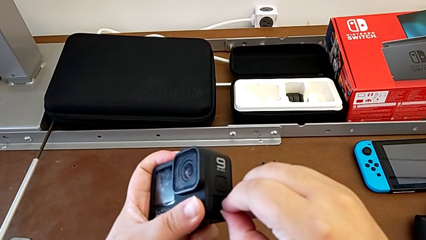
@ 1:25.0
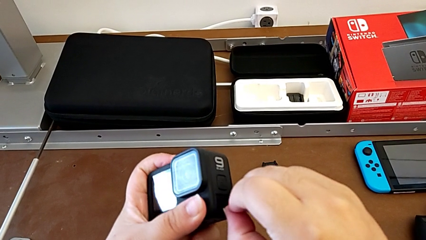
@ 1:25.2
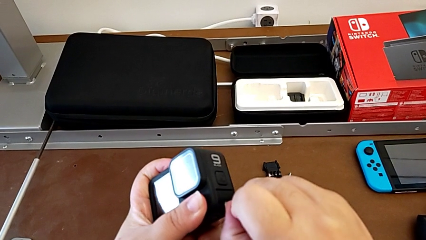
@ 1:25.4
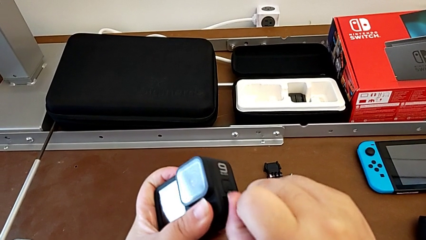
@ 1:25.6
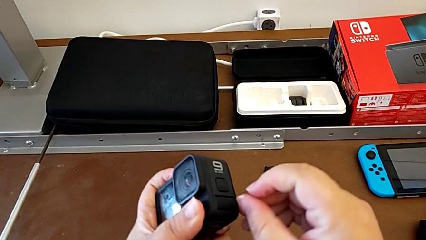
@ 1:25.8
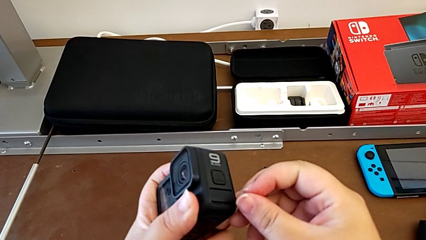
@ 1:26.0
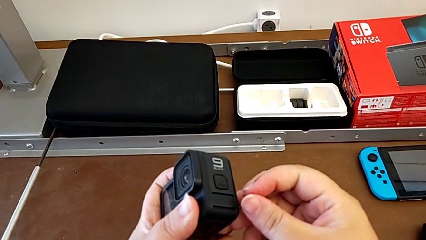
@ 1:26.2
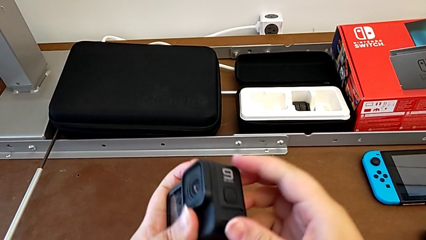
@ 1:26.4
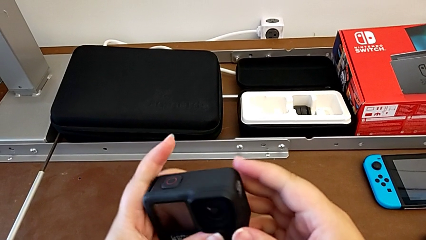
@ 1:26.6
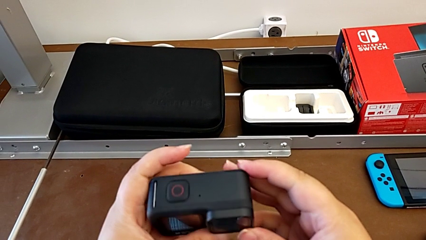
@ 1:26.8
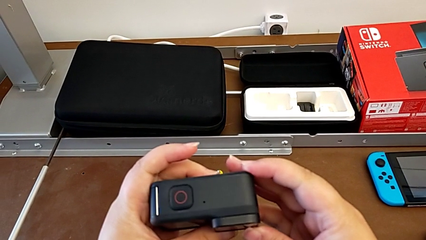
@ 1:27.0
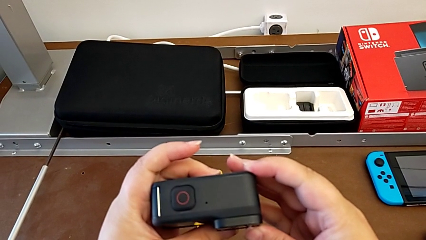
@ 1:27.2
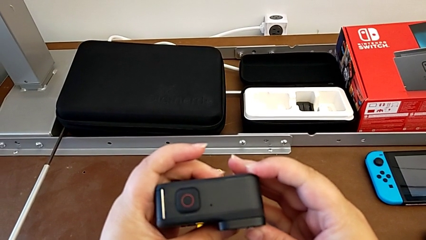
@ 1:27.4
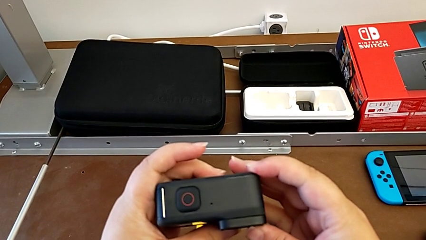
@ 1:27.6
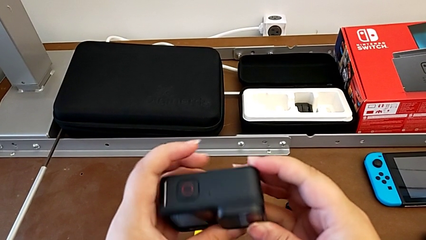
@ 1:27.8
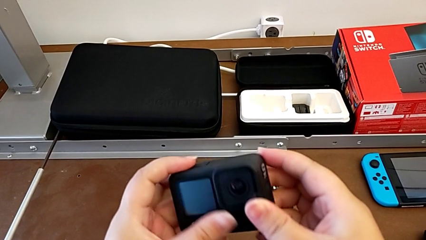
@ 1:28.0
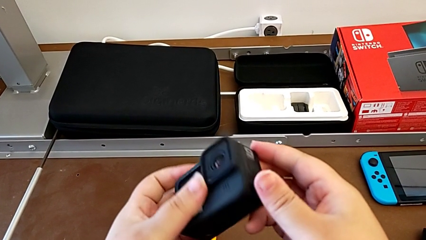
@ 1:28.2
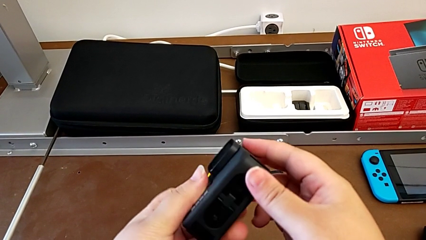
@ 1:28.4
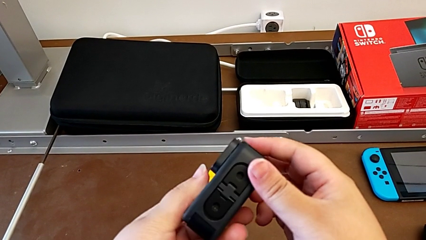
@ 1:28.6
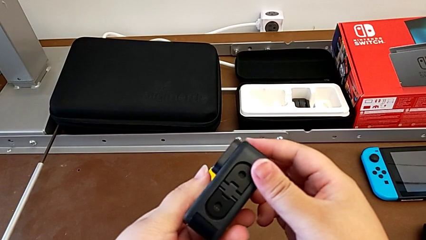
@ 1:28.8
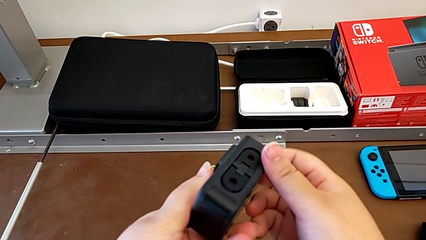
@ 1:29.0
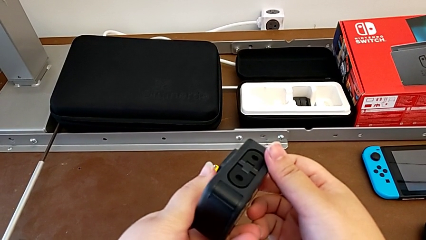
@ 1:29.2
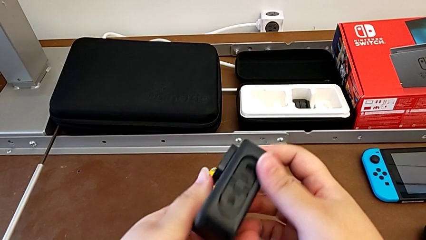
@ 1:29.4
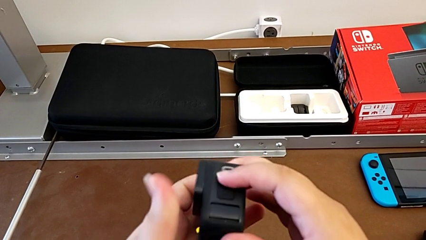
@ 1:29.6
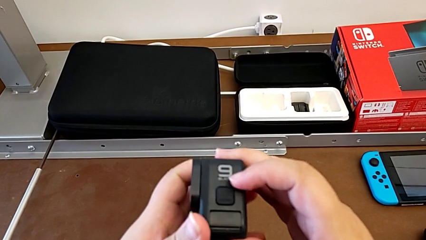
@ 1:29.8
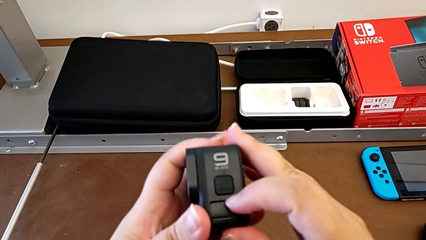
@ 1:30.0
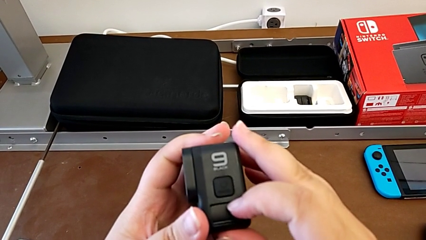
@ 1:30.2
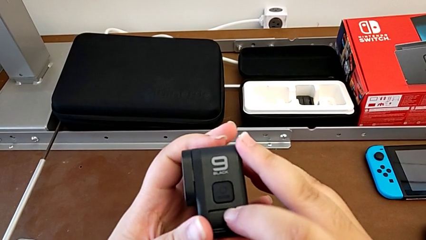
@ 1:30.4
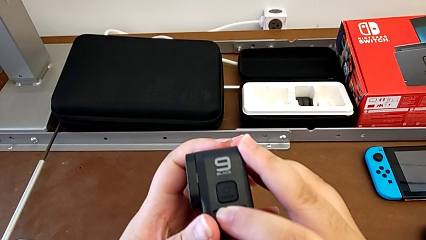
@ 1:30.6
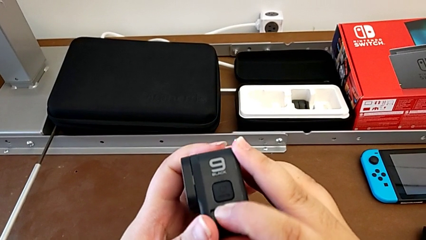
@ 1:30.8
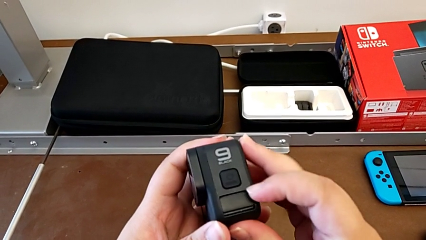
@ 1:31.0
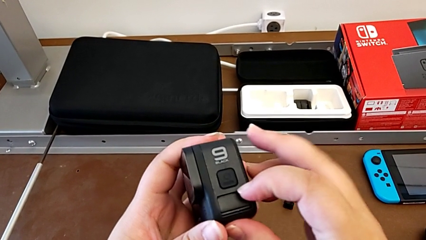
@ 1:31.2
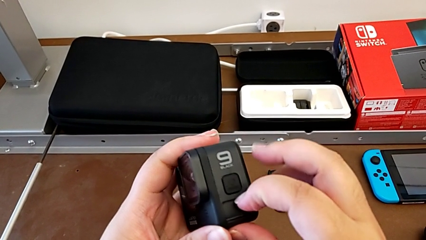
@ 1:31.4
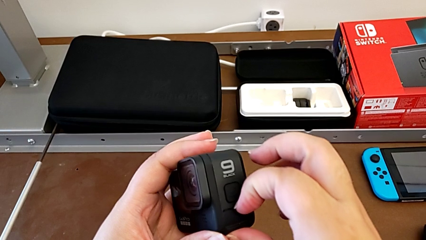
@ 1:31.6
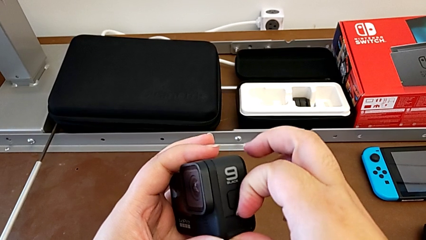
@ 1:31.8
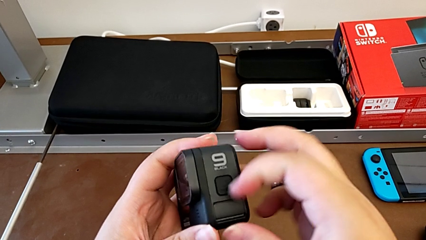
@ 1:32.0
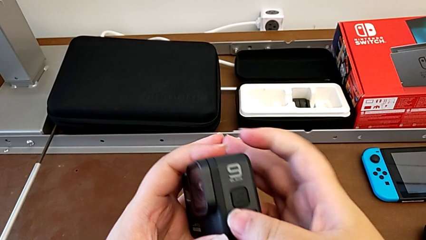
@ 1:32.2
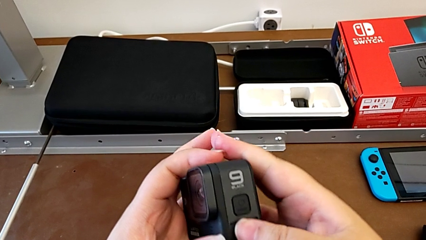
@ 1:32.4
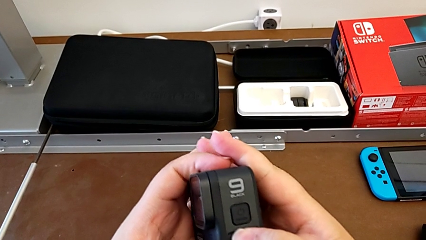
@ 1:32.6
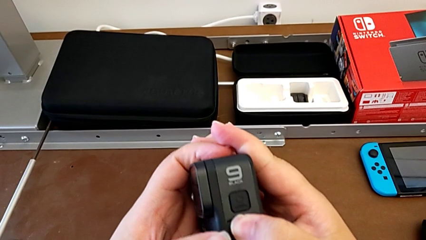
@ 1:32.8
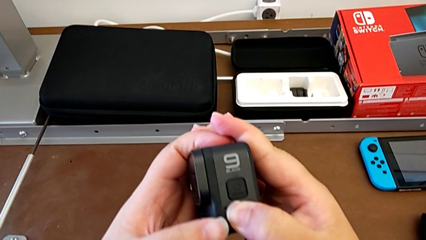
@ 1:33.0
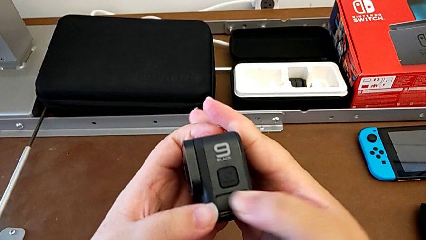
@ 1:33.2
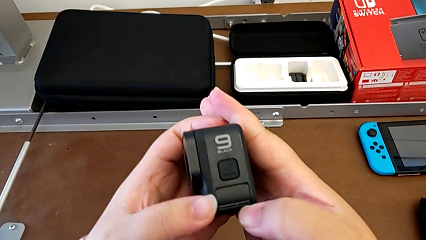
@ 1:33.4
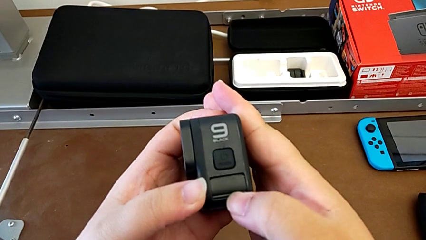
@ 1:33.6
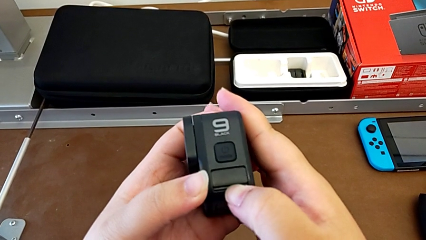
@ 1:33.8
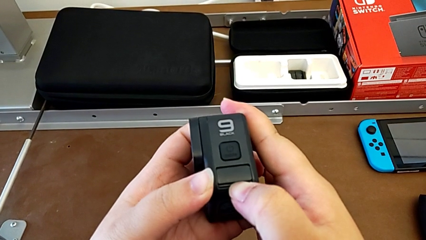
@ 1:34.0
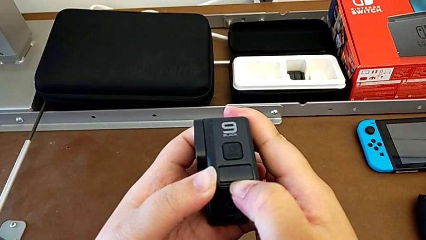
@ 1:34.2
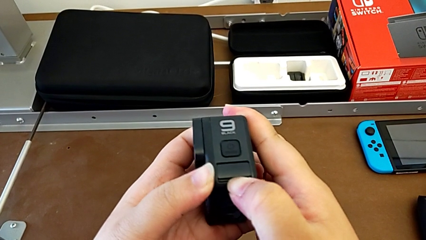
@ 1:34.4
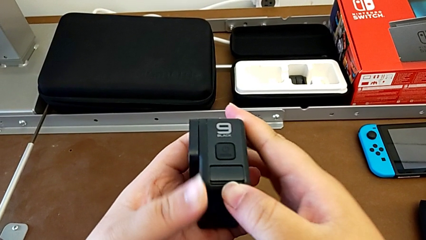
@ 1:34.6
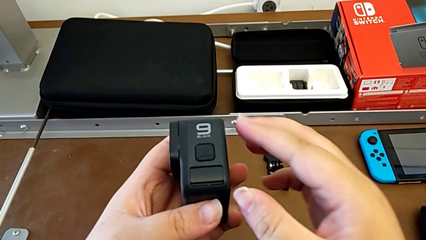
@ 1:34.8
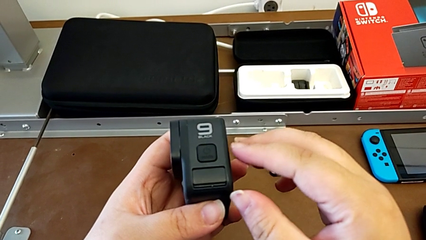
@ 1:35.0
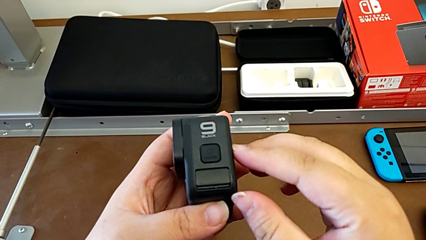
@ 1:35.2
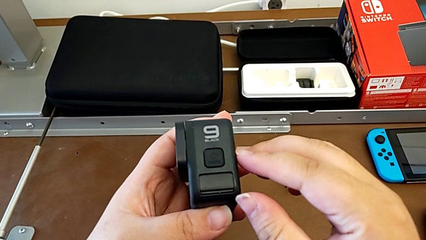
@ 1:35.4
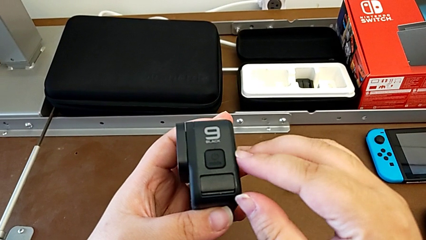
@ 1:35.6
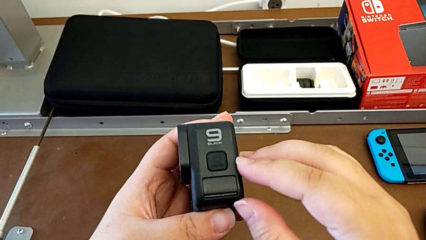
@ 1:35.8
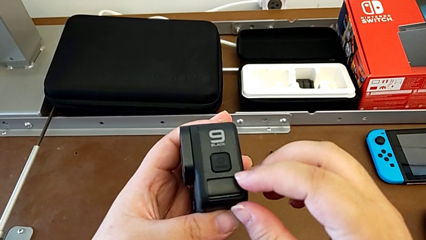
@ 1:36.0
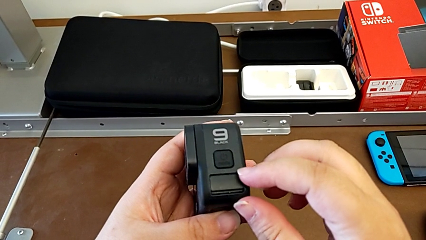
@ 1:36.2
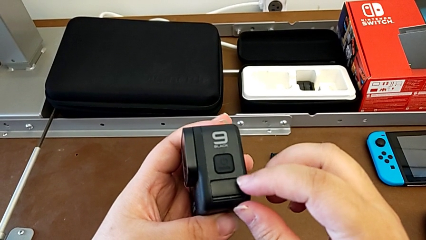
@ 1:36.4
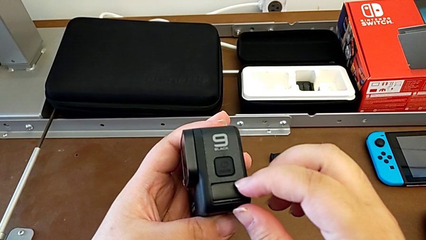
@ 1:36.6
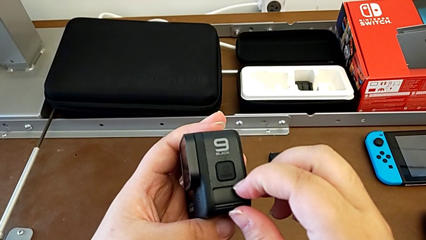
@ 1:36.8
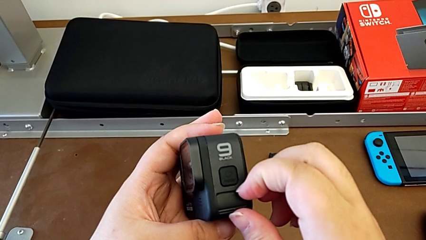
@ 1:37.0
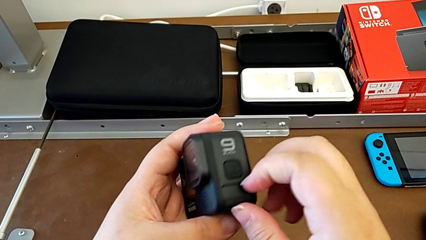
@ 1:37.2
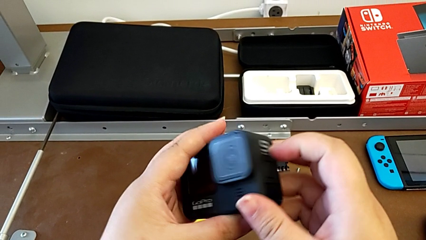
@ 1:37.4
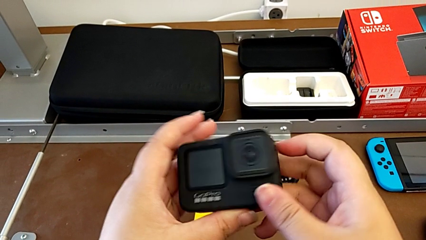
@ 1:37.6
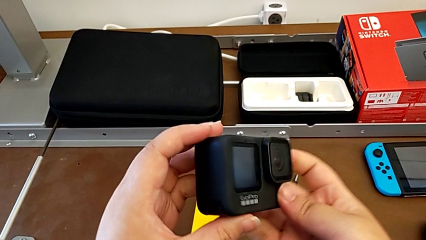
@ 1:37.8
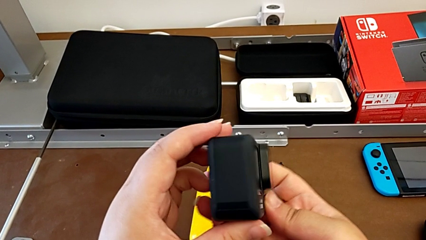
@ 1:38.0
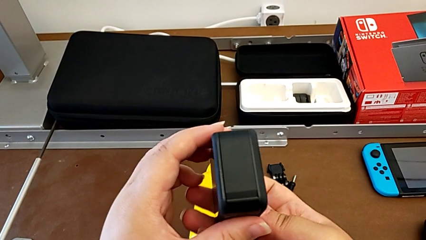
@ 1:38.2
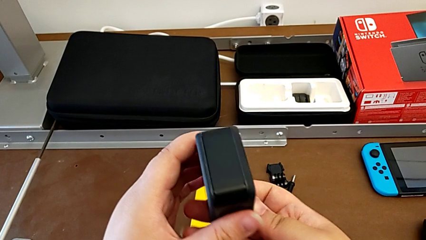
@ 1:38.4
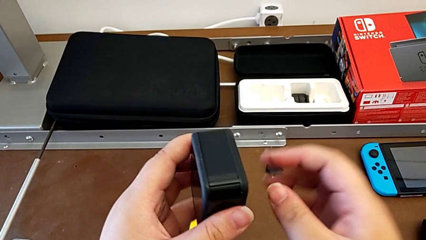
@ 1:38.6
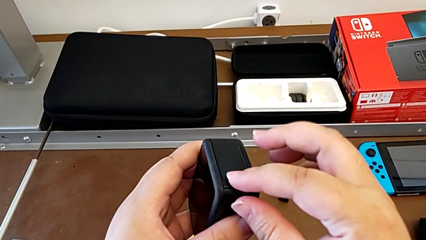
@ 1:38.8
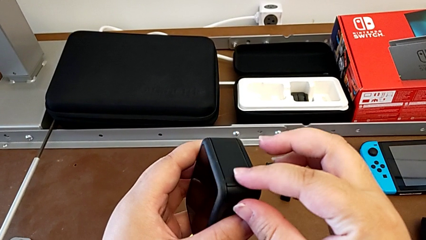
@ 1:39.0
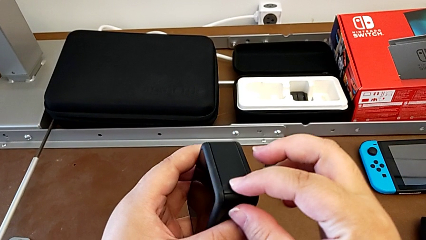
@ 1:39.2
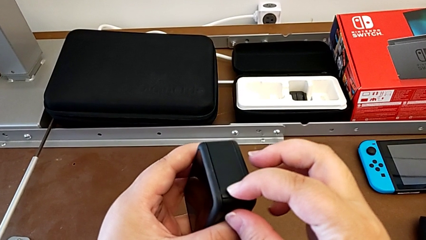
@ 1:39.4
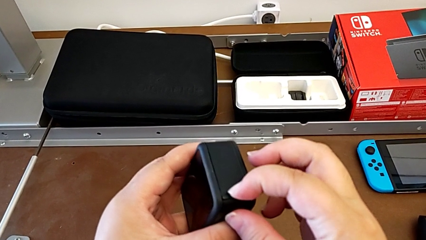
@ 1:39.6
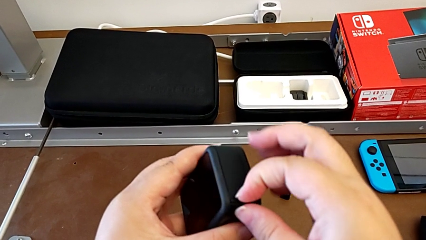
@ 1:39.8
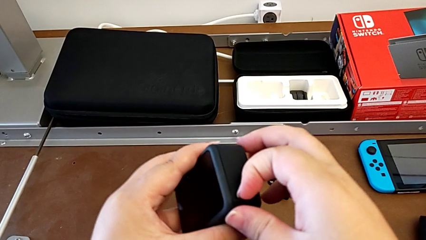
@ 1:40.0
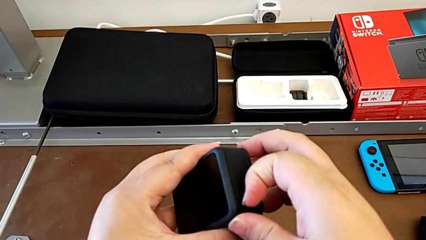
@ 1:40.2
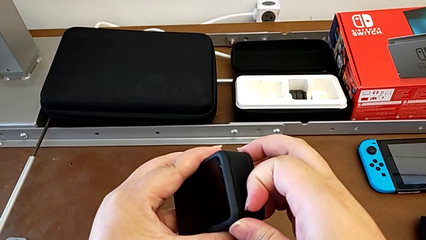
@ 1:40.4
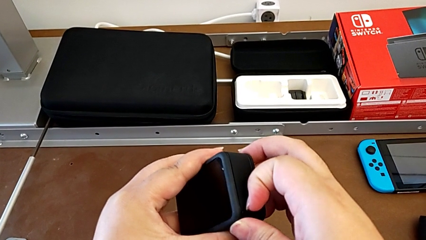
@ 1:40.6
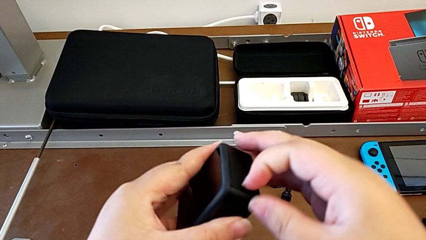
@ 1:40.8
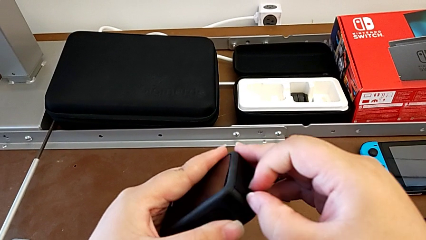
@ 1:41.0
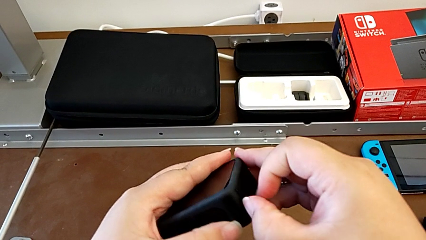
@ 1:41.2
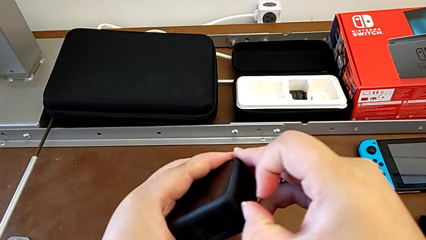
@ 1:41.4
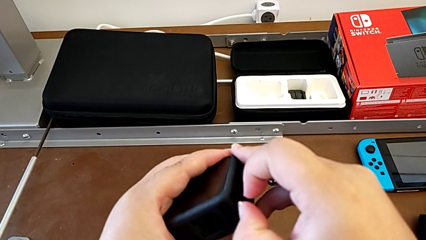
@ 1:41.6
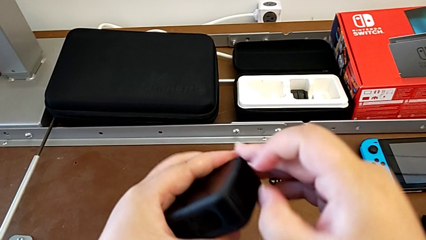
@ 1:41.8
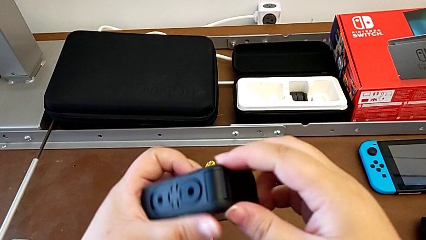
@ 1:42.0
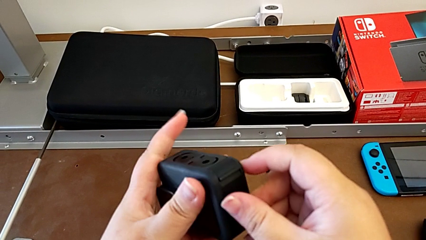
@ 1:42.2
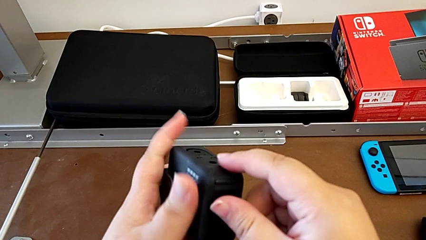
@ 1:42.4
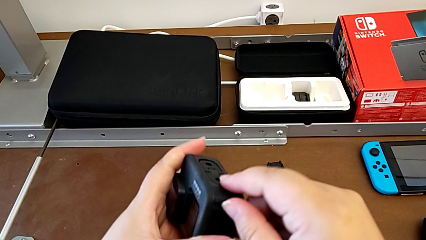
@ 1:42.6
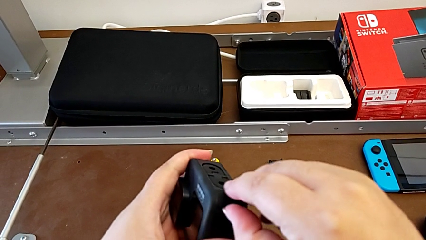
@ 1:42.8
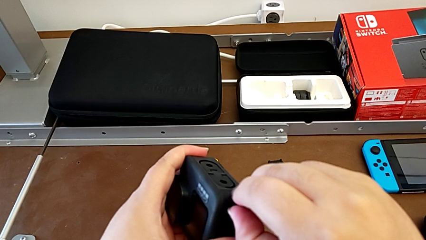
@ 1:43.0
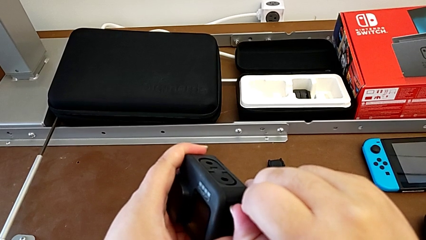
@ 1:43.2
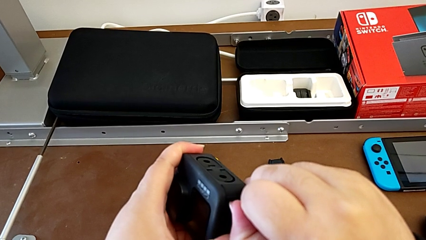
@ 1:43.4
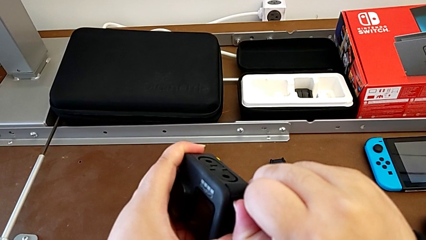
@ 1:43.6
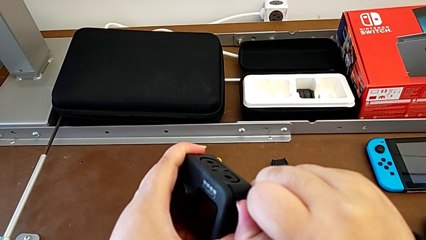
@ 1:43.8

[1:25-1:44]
The camera wearer is removing the SD card. They keep inspecting the GoPro and begin to open the battery door.
